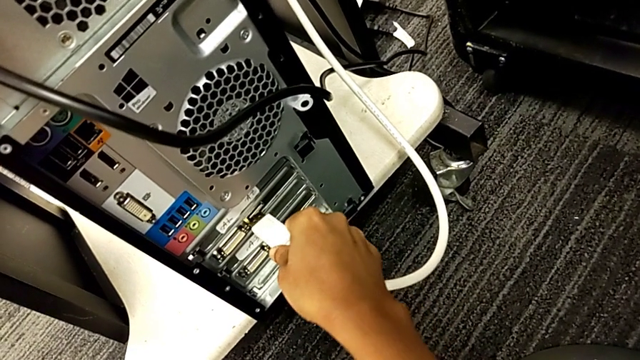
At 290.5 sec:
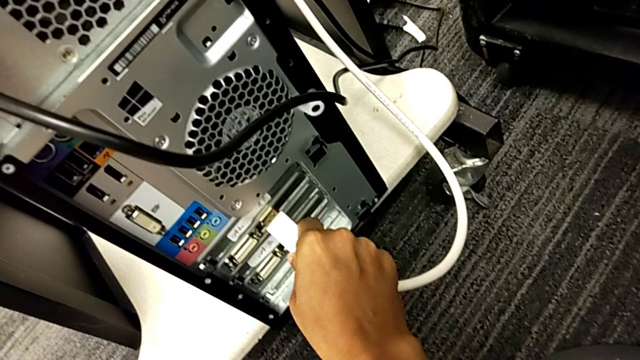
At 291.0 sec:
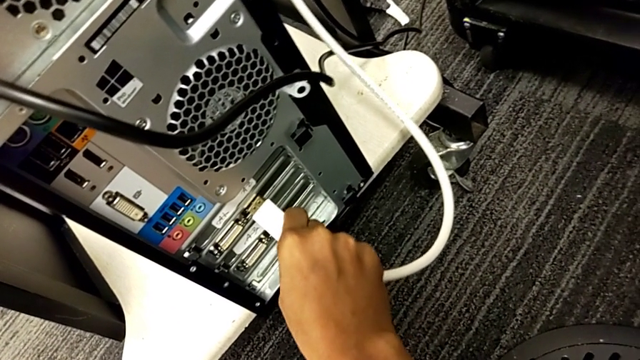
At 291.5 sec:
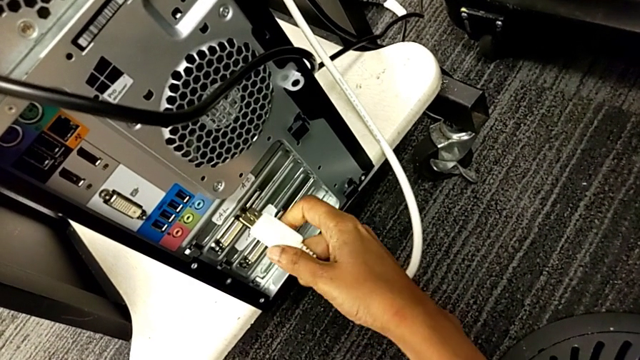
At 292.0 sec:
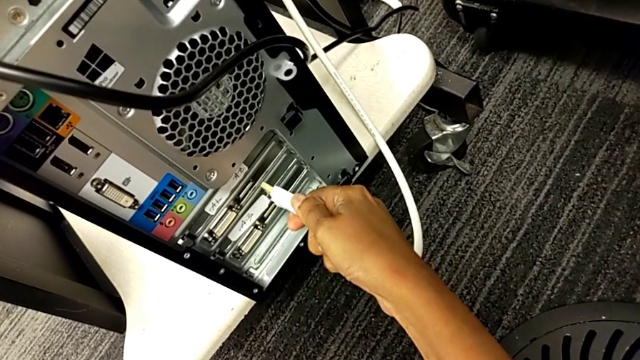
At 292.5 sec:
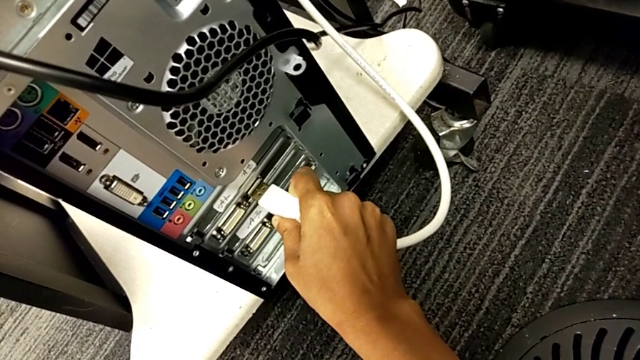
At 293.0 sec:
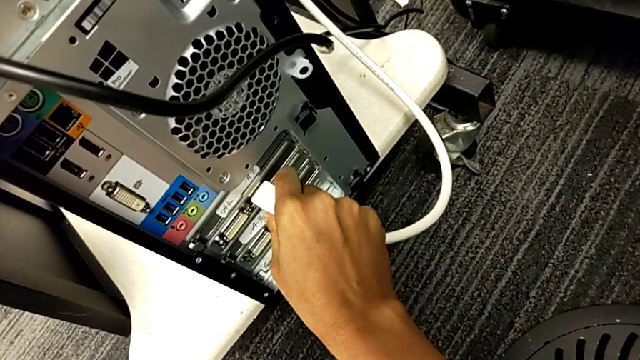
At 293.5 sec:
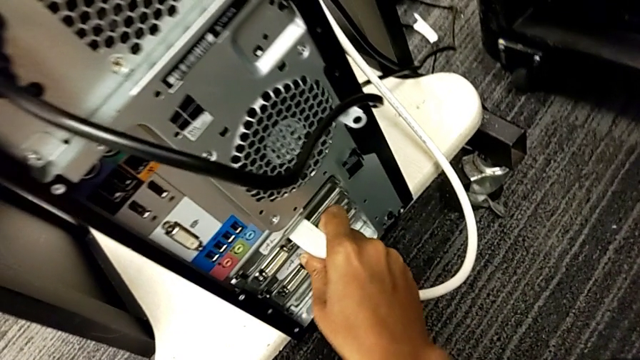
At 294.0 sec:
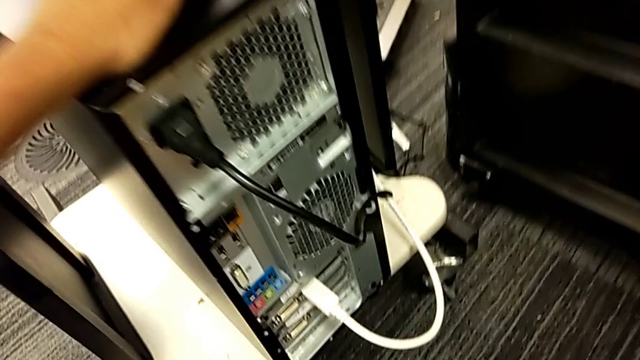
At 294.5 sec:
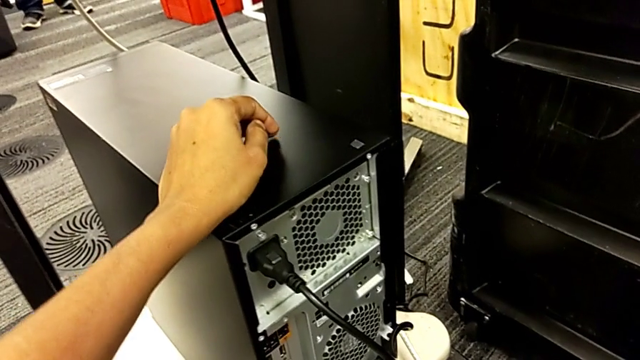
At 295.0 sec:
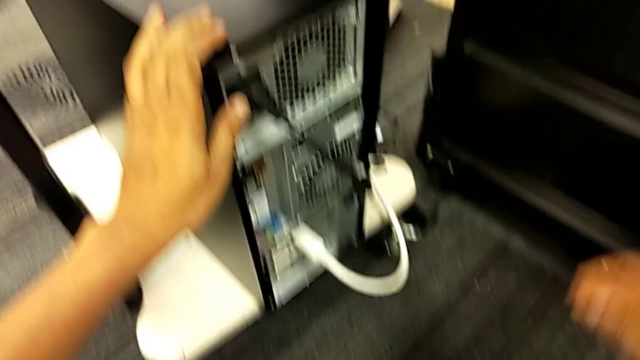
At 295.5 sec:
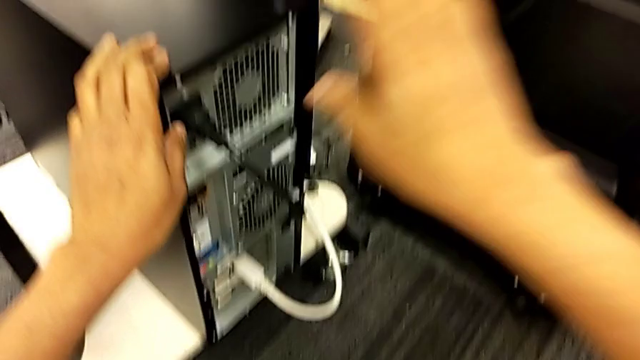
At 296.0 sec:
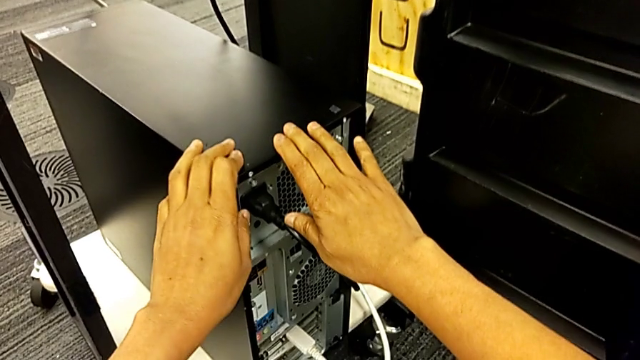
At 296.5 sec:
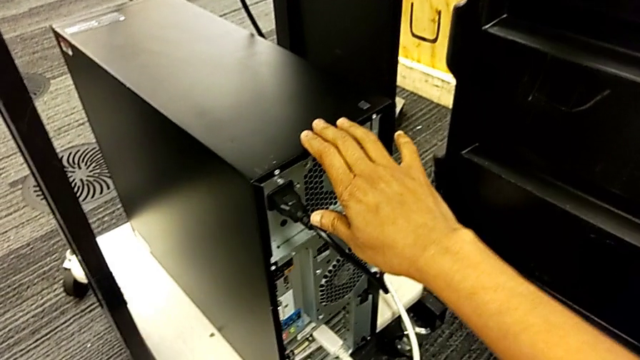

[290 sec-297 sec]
The camera wearer is plugging the HDMI and power supply cables. They assemble the HDMI cable.
